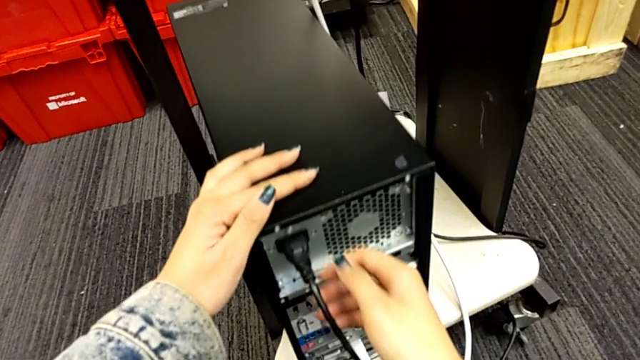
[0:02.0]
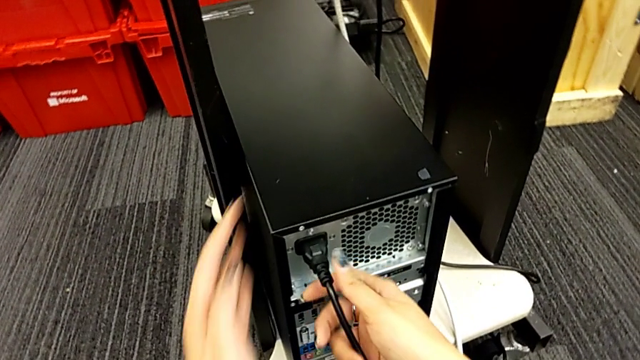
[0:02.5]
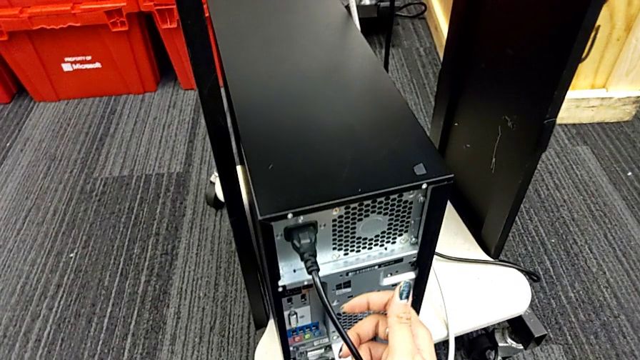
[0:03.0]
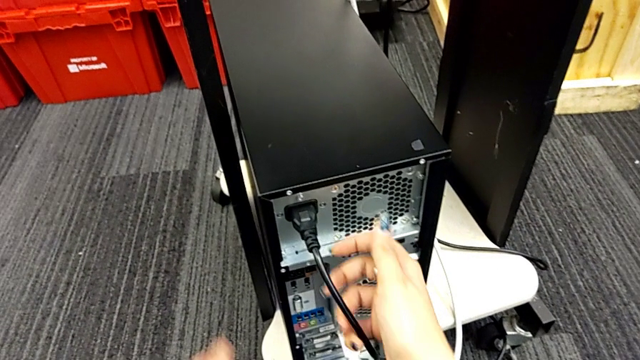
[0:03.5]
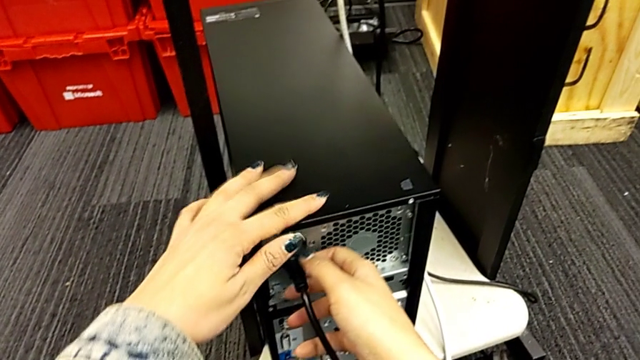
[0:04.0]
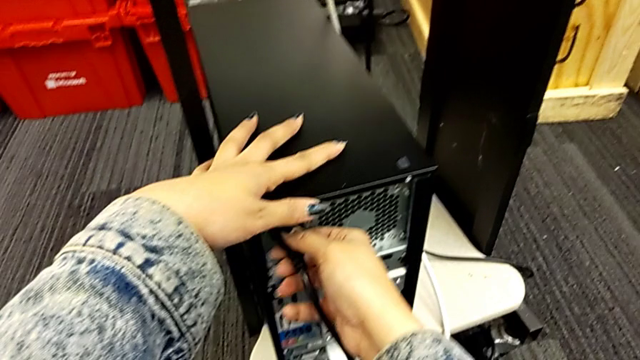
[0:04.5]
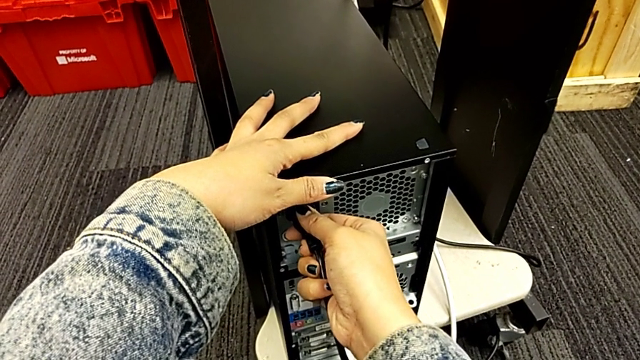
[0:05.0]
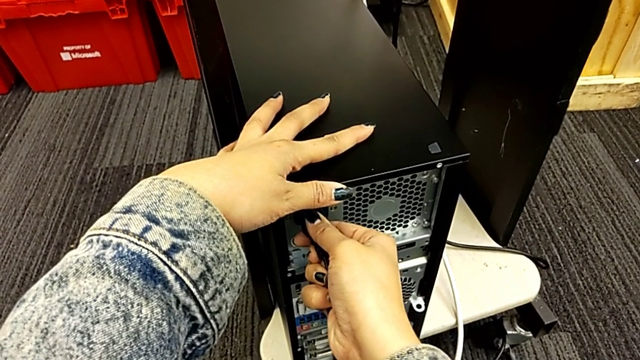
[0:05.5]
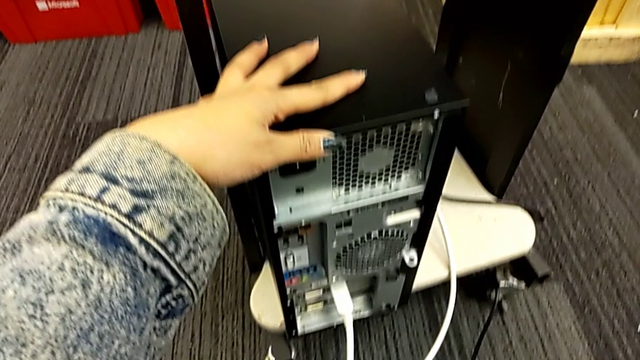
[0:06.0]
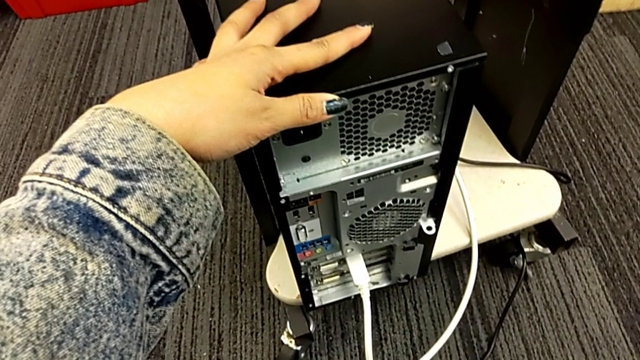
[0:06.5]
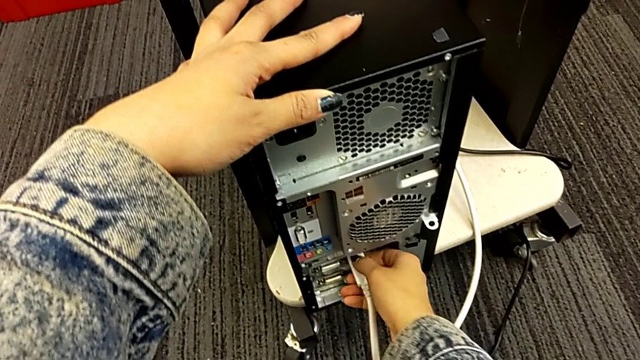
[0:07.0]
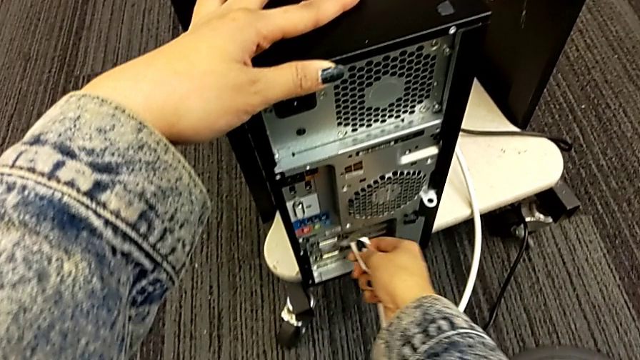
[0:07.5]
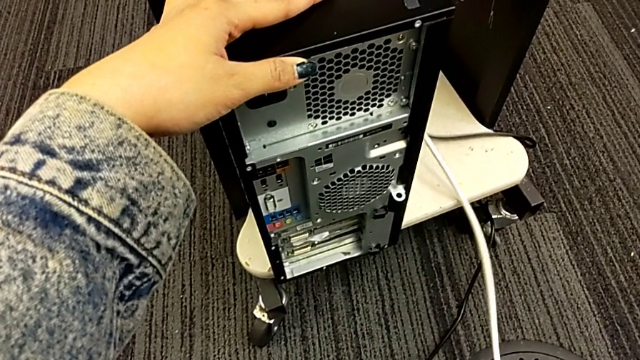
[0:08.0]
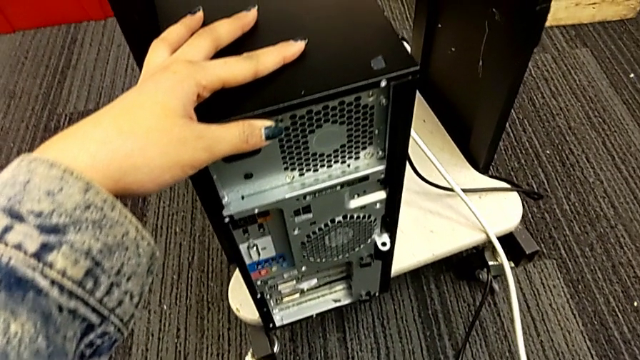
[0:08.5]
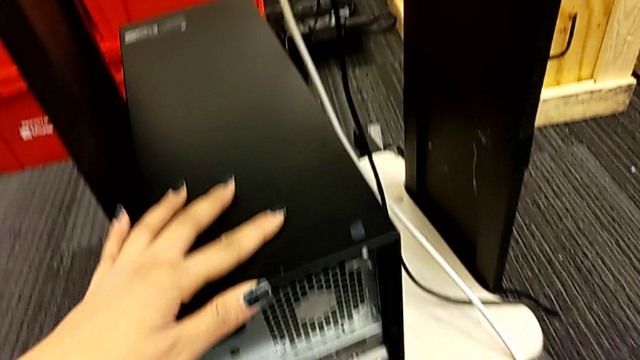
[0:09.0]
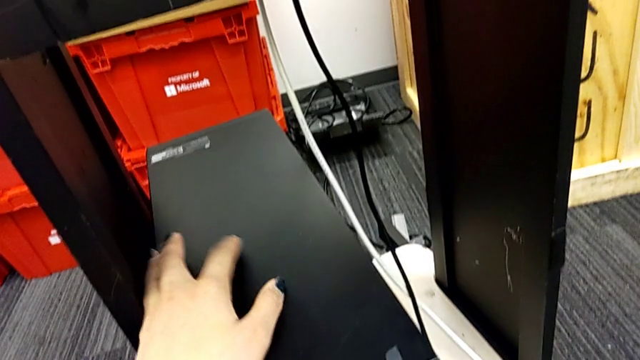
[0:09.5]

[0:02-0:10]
The camera wearer unplugs the cable's power supply. They withdraw the cable power supply, place it, withdraw it and place it.

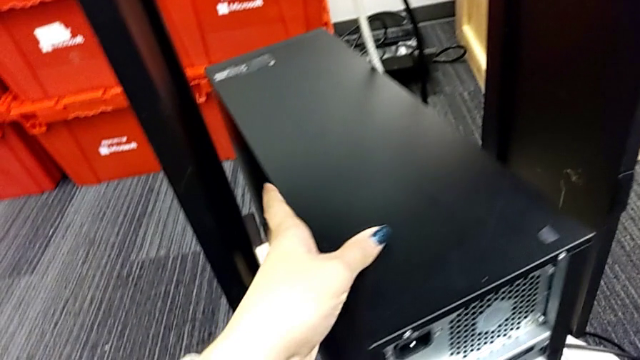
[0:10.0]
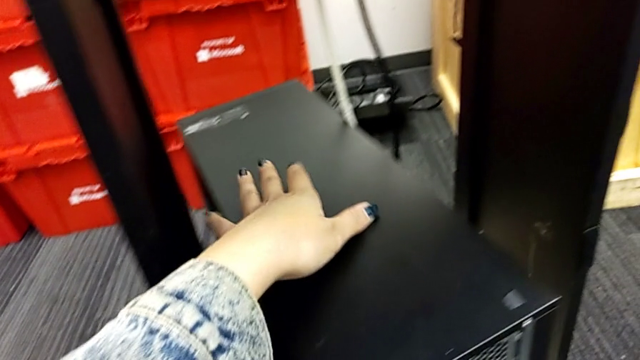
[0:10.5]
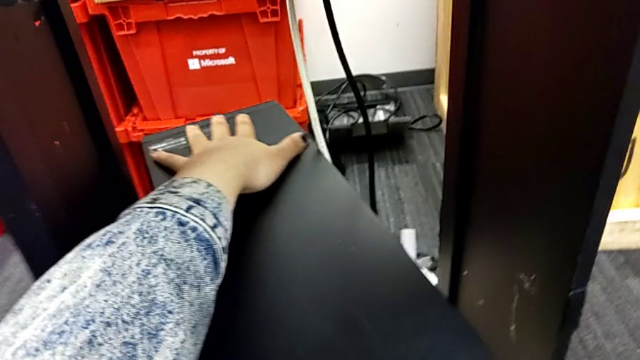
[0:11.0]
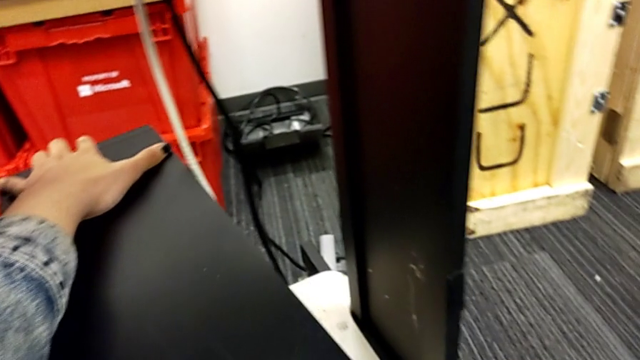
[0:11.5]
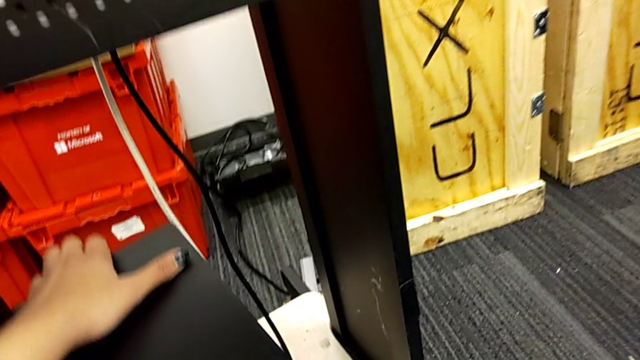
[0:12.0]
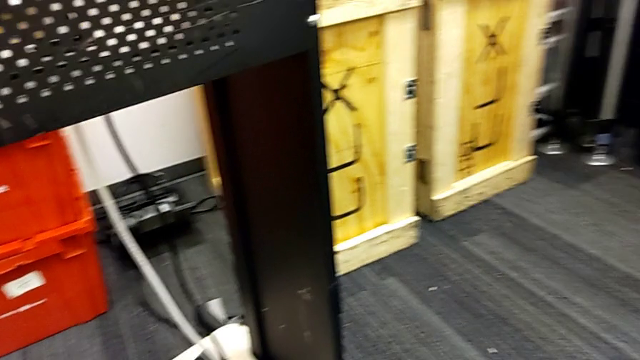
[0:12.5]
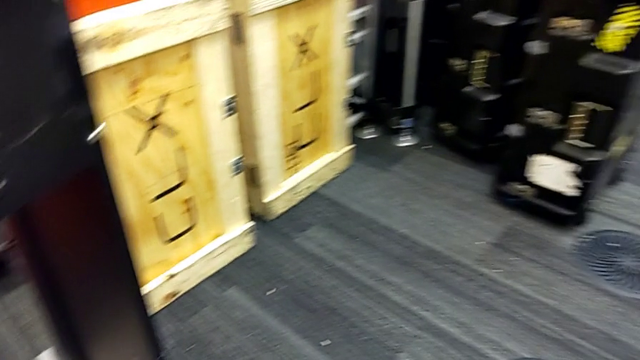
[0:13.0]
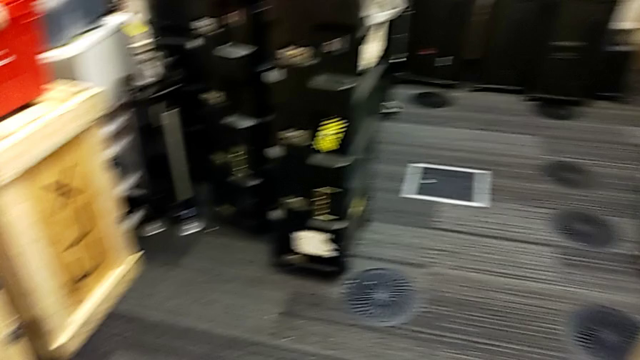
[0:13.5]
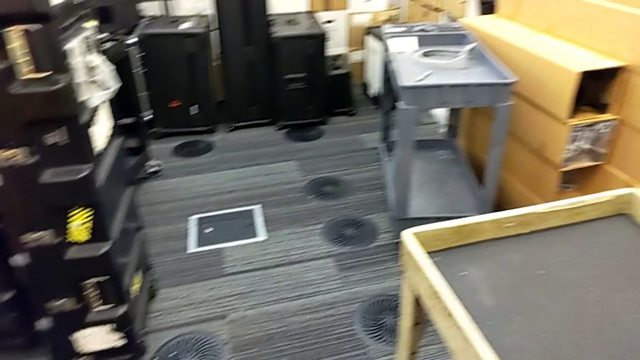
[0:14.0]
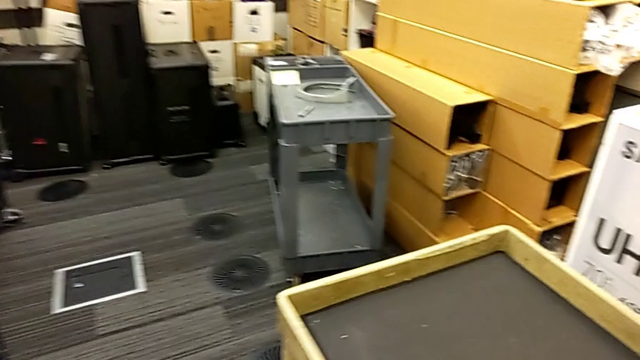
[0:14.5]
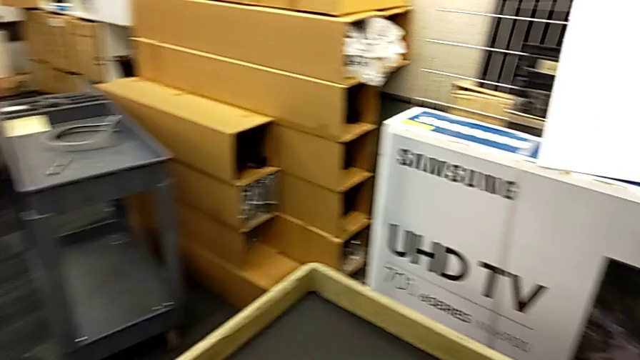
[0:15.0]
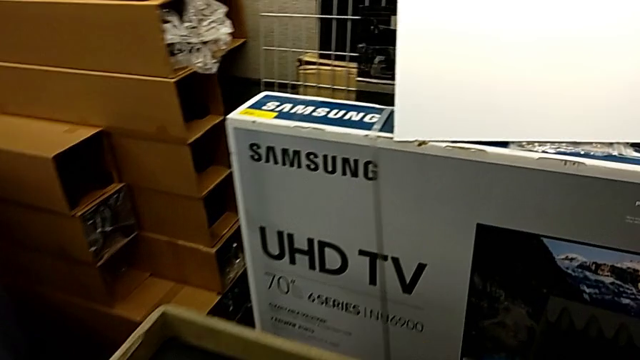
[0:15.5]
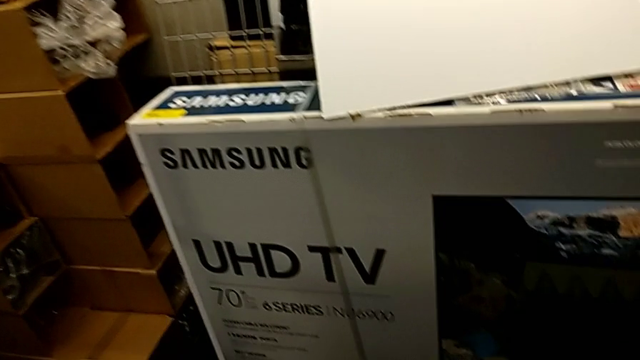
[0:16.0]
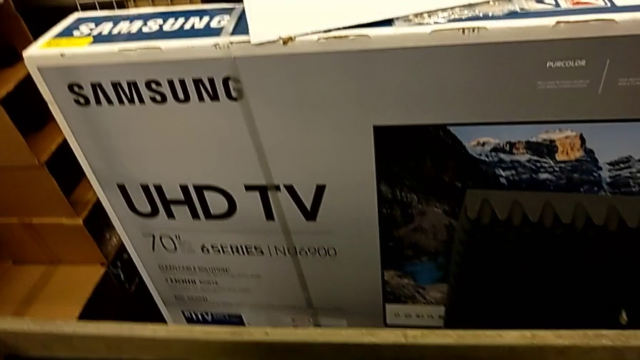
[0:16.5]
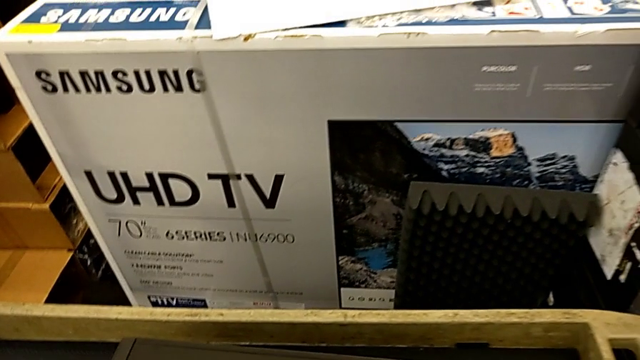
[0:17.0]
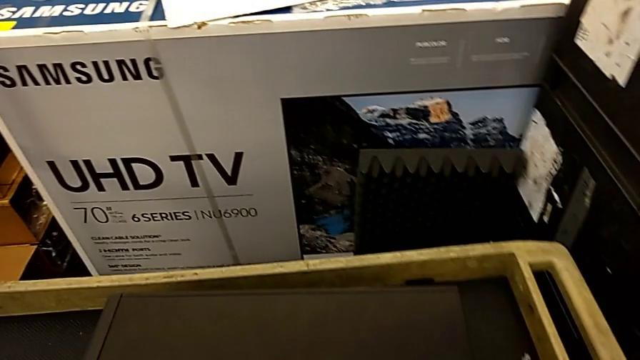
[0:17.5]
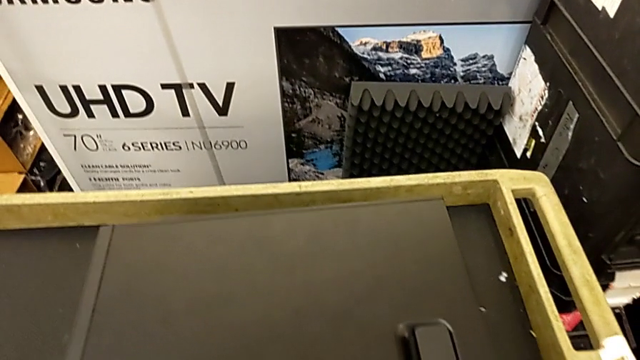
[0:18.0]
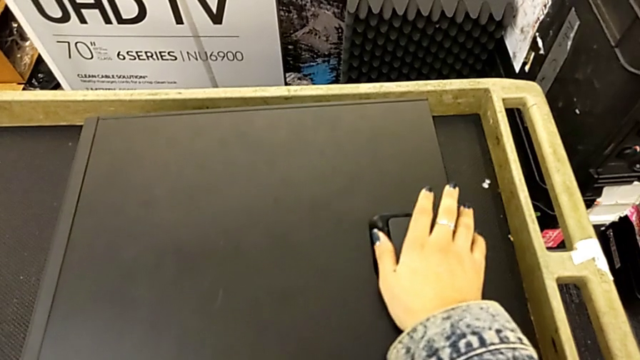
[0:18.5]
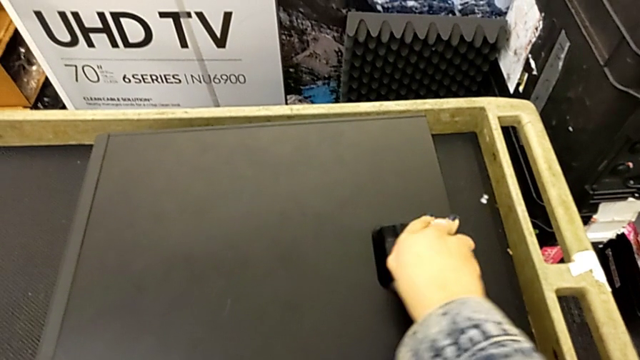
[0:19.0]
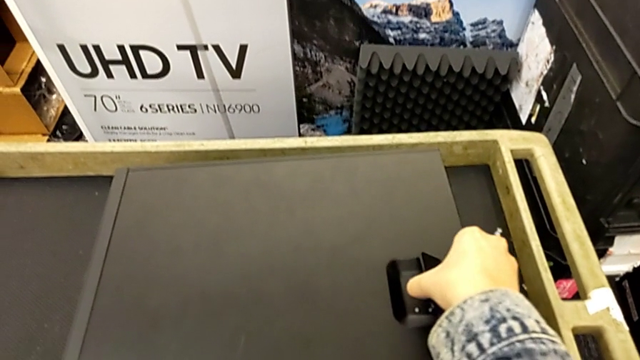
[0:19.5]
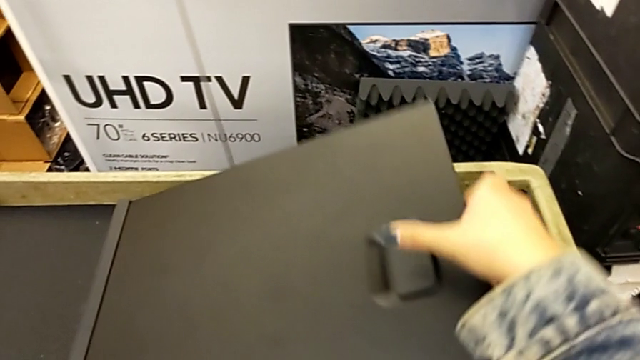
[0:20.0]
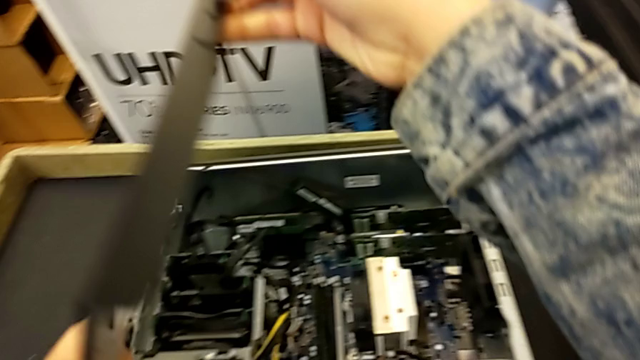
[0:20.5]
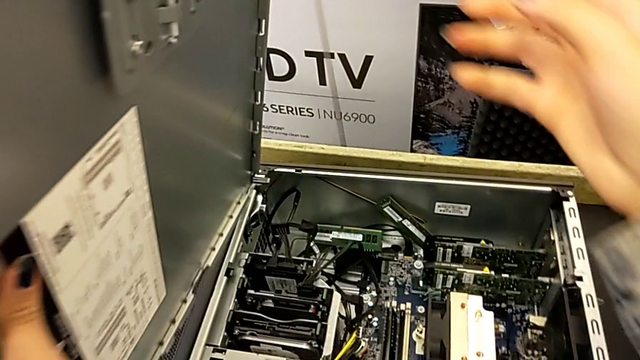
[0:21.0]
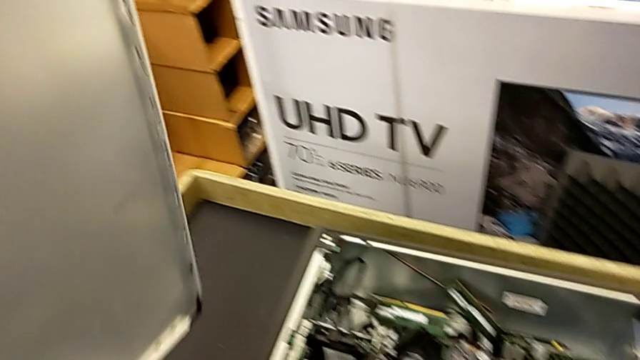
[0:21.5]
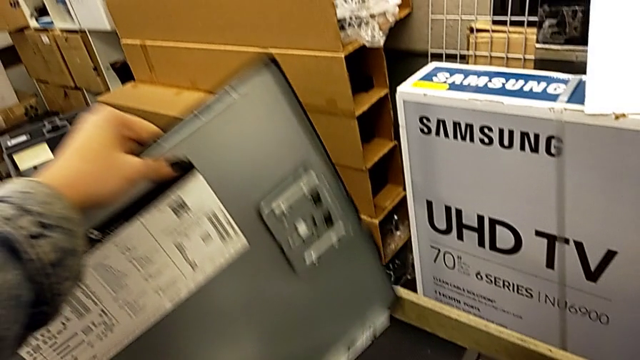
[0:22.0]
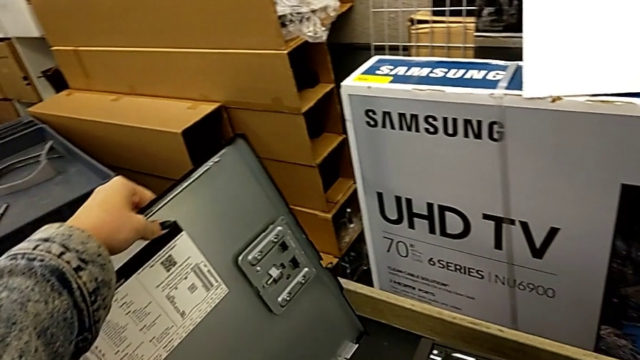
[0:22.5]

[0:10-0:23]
The camera wearer lifts the lid. They lift the computer tower and open the cover.
